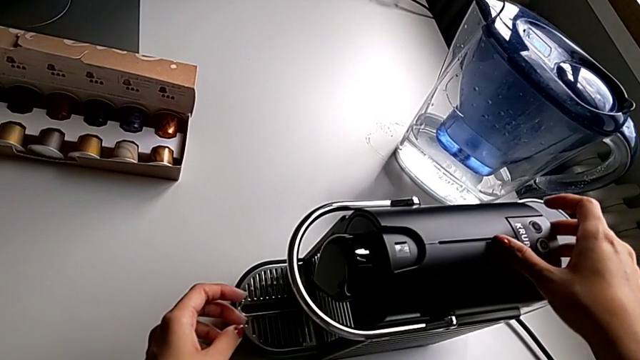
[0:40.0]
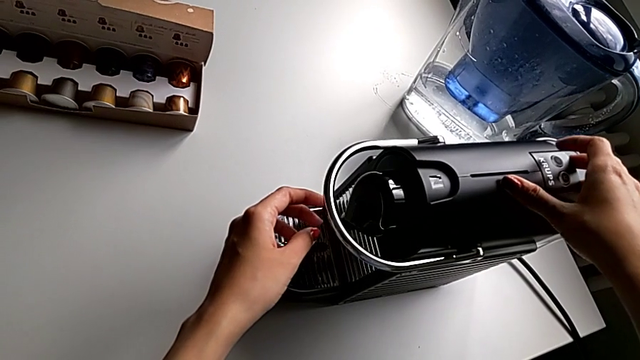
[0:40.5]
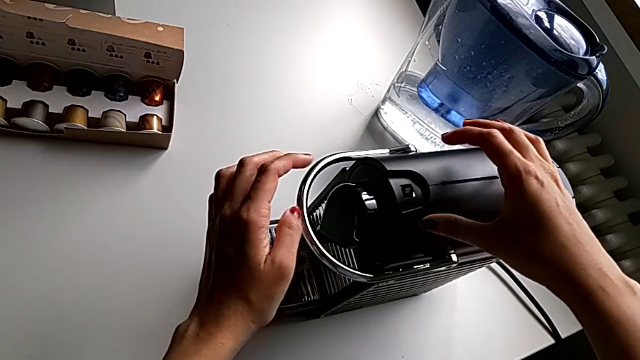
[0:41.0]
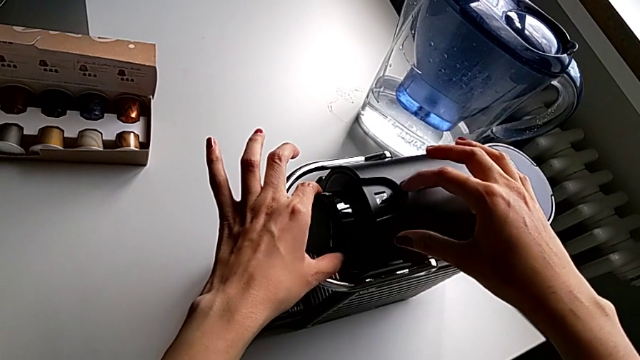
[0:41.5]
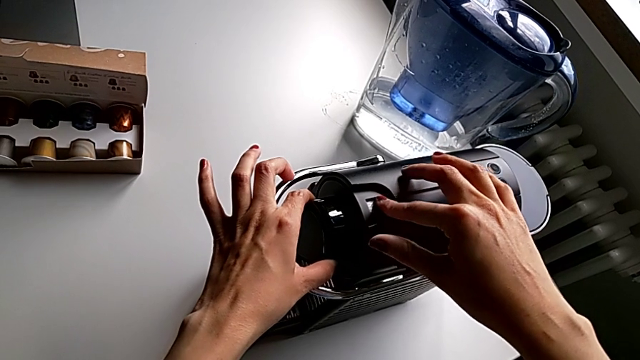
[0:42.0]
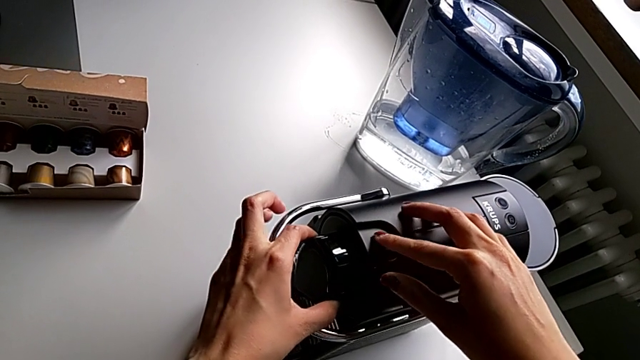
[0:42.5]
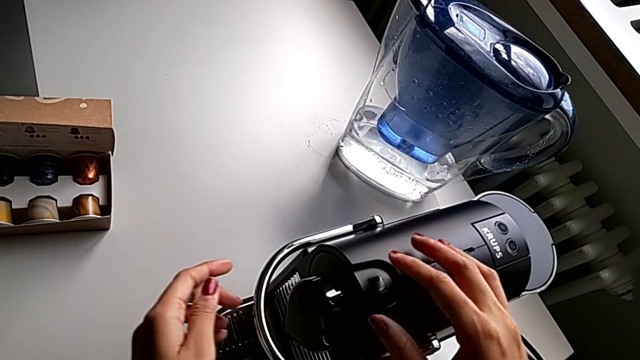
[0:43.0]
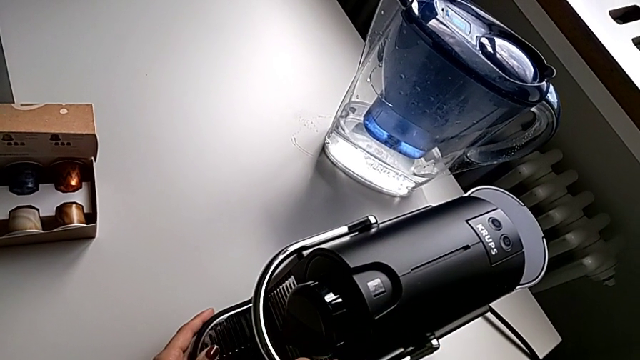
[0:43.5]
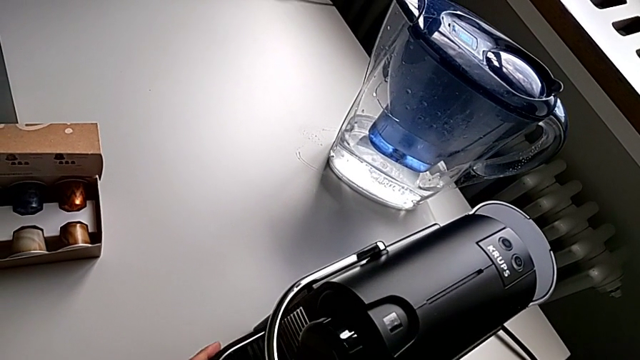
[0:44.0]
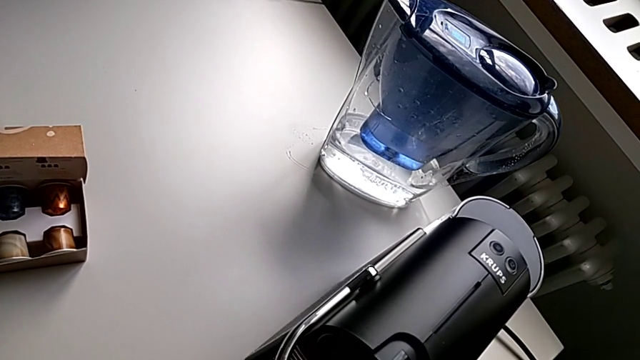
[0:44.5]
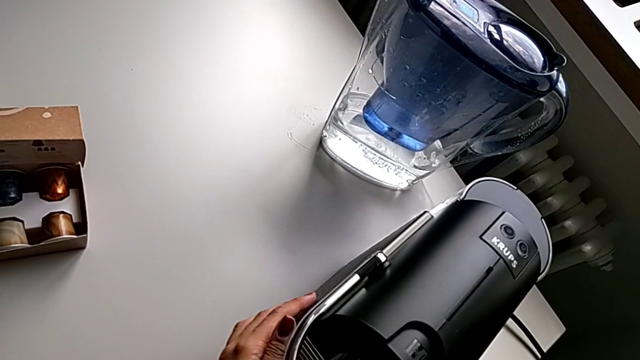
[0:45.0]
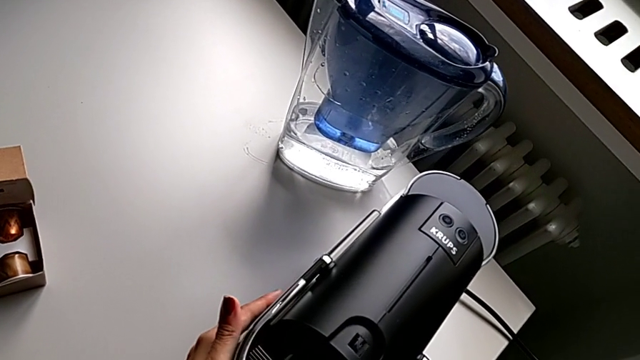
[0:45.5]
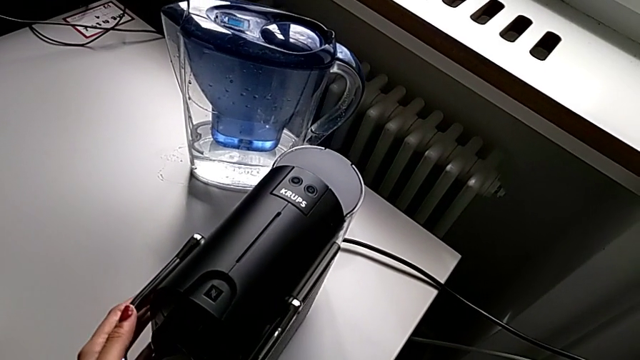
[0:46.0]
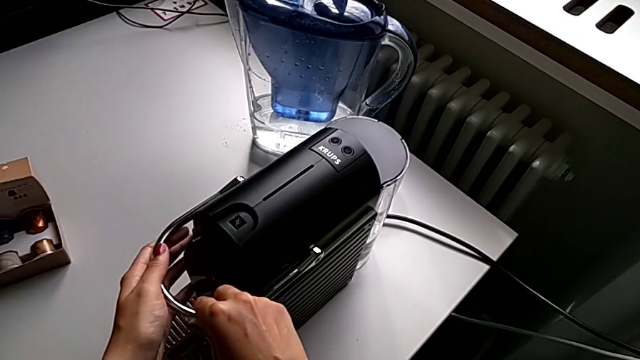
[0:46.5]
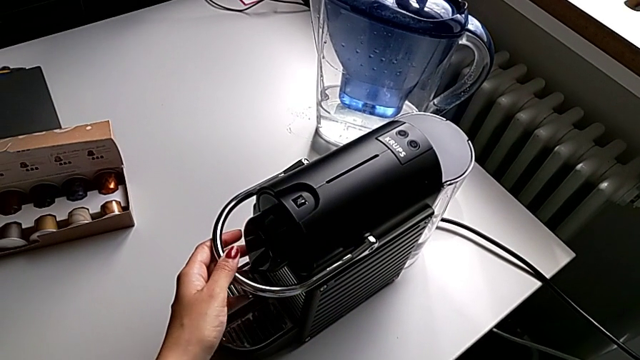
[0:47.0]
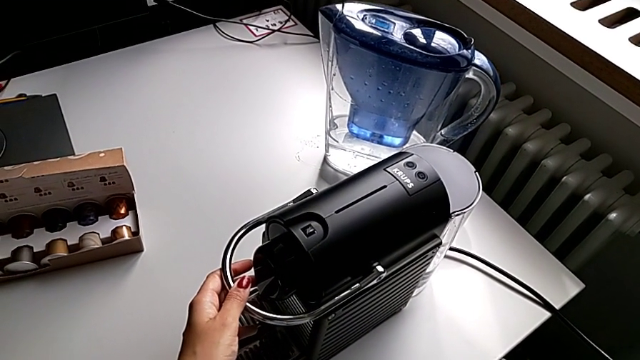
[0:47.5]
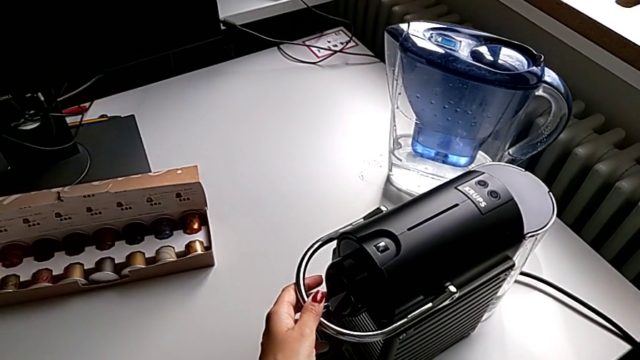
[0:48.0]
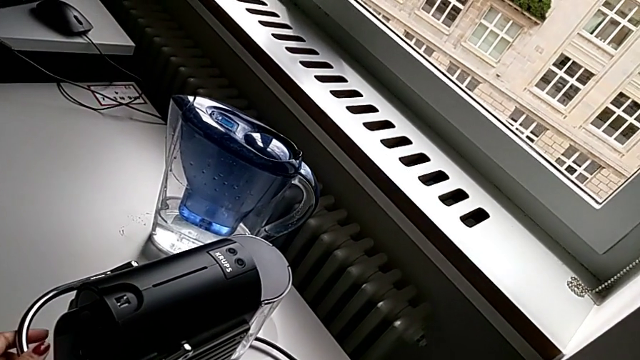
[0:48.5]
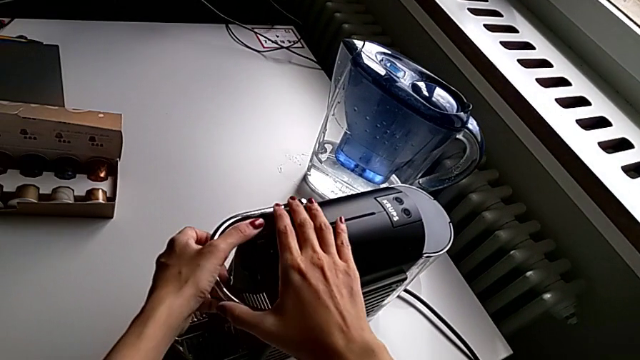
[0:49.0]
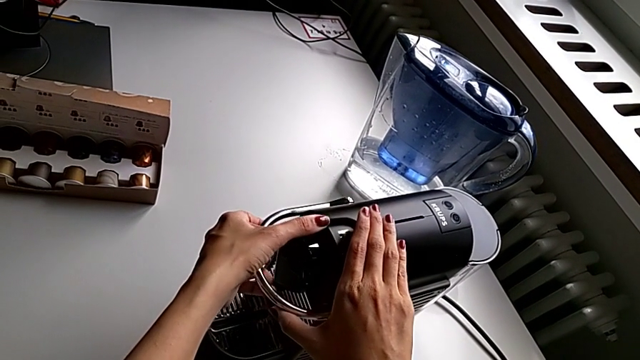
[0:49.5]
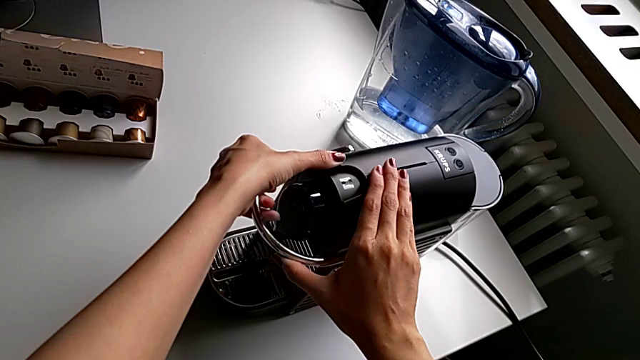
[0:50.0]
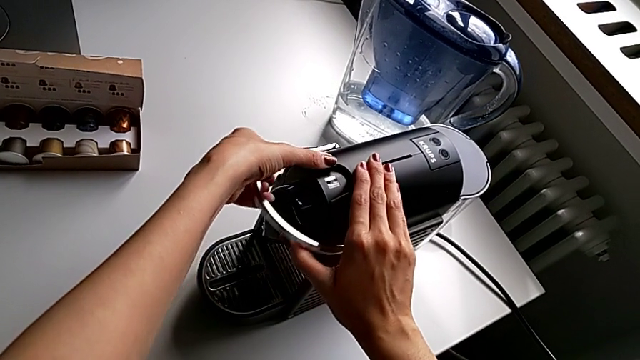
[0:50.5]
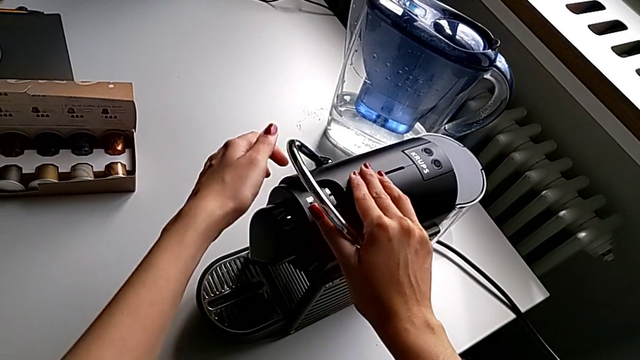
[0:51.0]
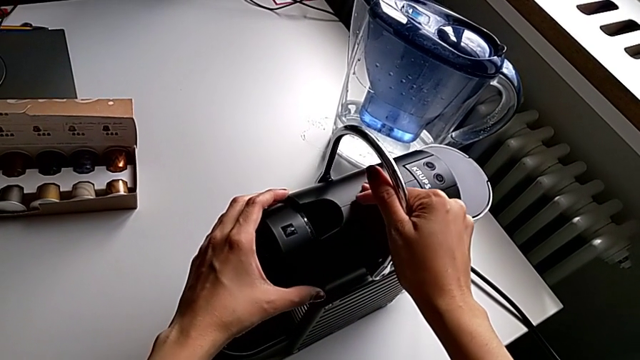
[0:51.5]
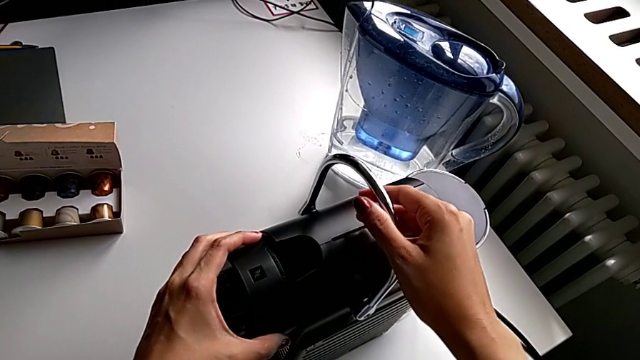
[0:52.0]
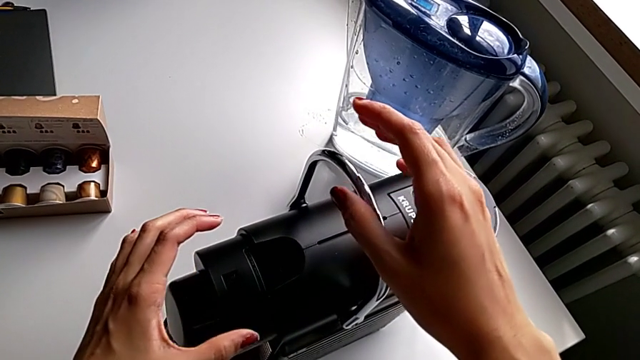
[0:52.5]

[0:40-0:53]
The camera wearer is making a cup of coffee. They inspect the capsule coffee machine, hold the lever and pull it.

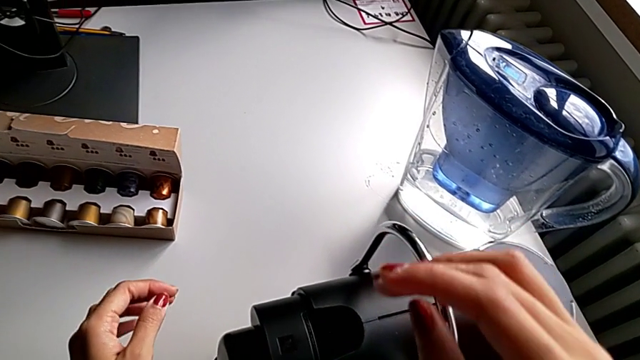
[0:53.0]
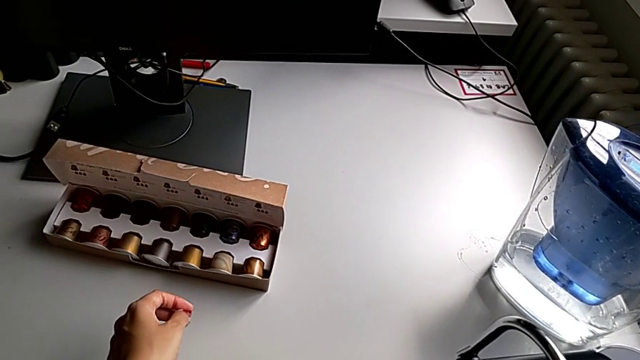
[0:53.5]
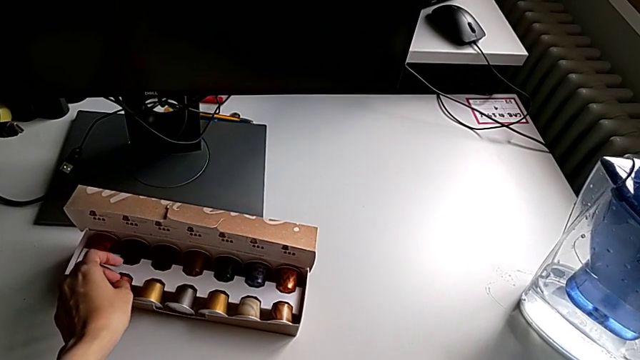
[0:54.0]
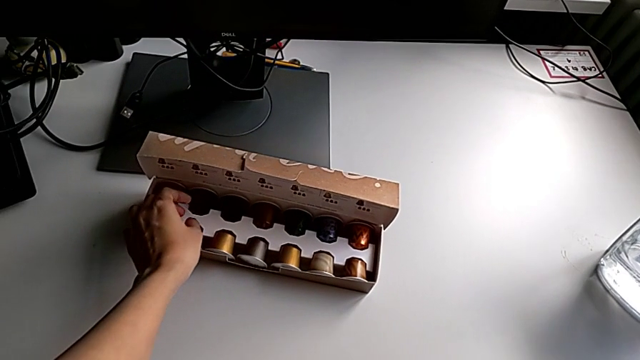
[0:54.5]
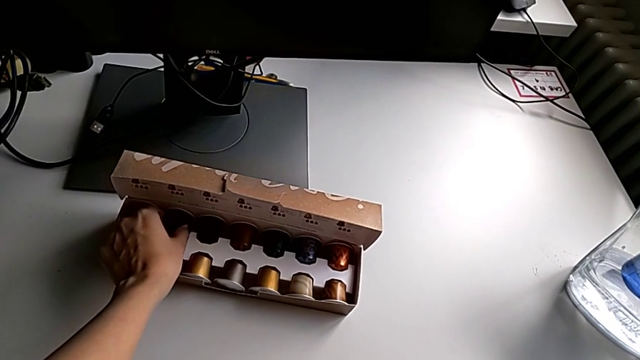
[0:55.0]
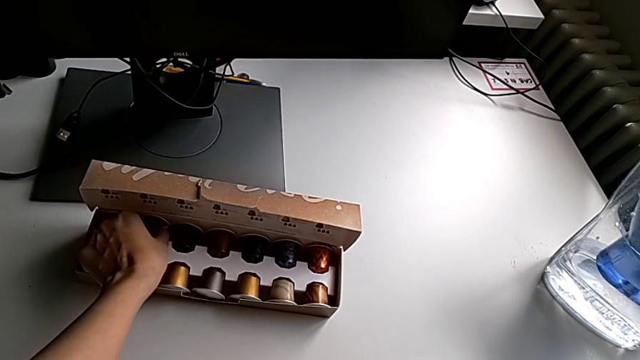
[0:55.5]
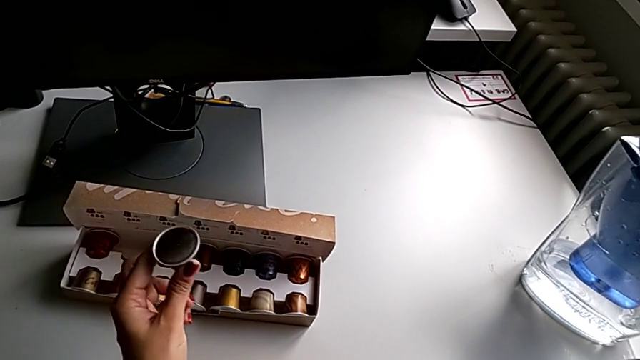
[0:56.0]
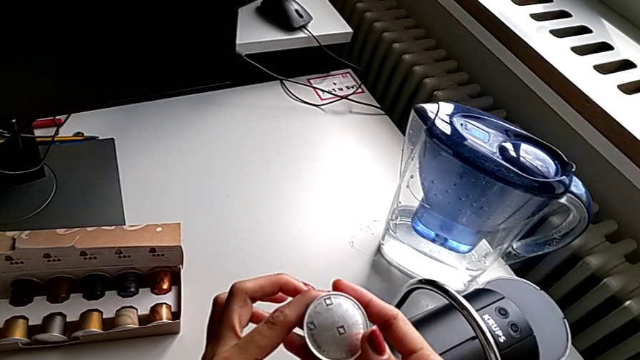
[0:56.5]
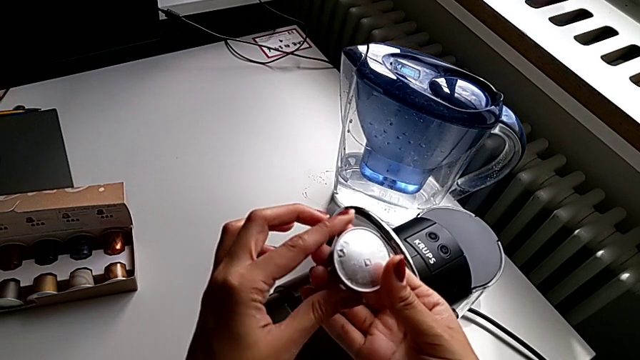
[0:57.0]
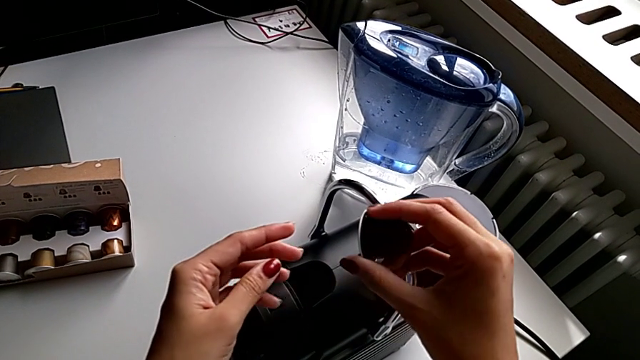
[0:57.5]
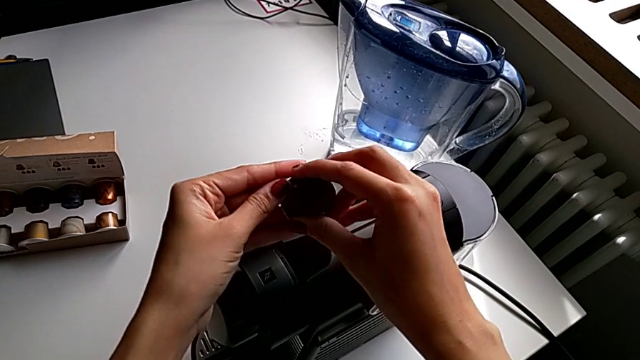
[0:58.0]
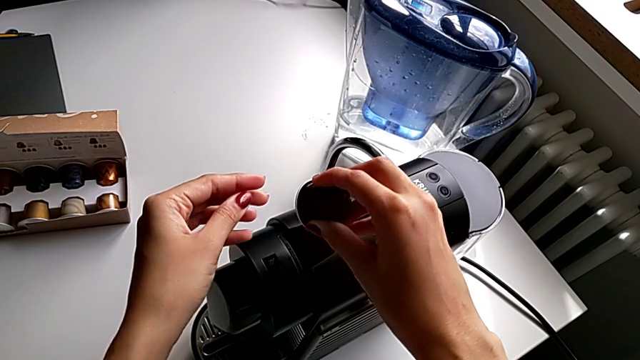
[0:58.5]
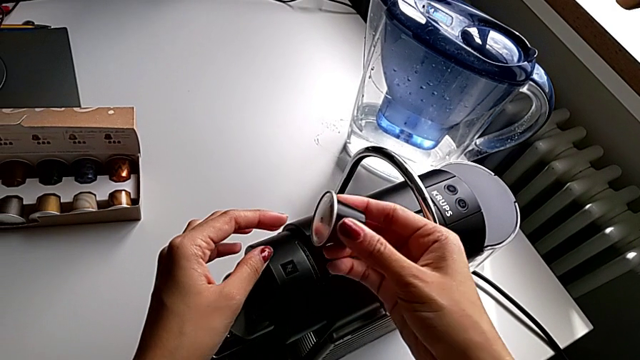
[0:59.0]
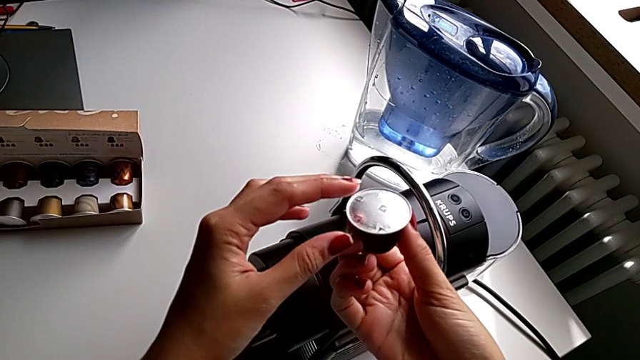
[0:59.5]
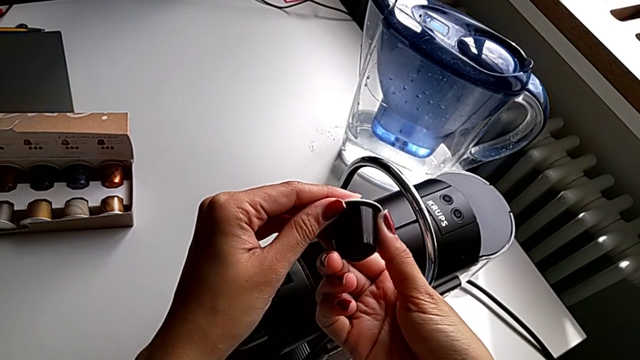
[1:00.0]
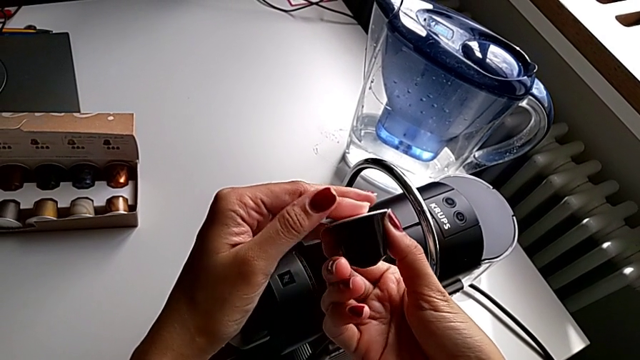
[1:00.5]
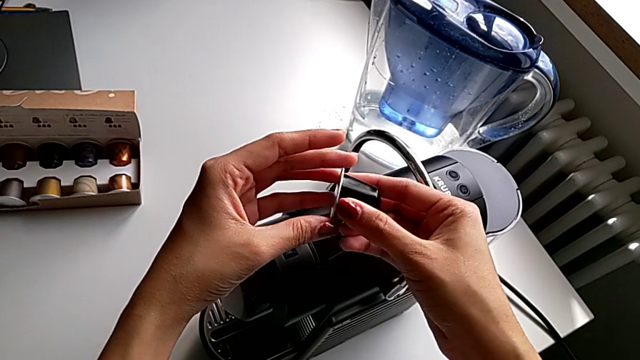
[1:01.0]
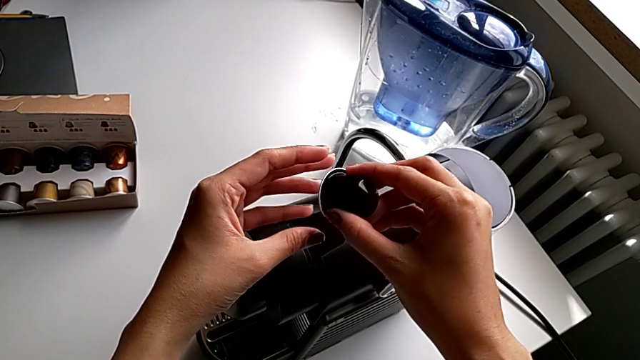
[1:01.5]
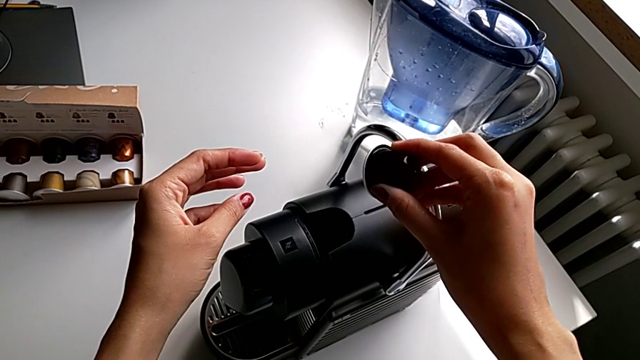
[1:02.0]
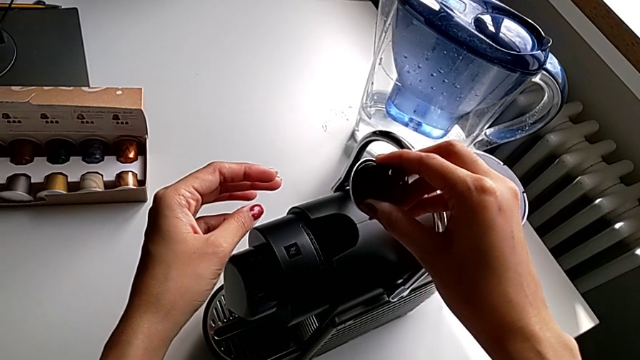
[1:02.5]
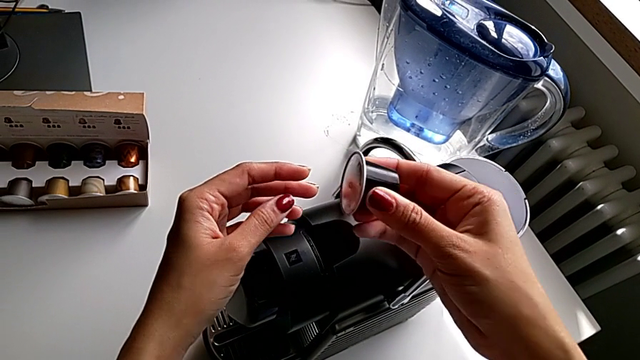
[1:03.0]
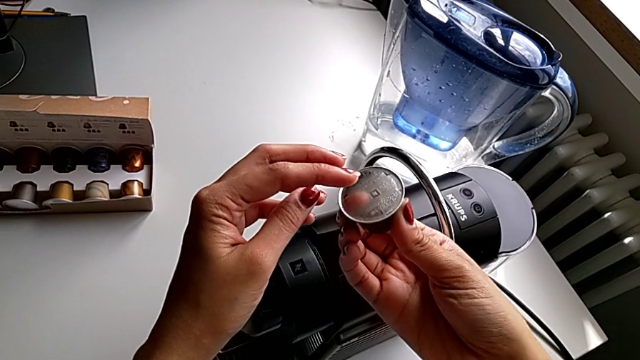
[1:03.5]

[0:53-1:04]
The camera wearer is making a cup of coffee. They grab the coffee capsule and begin to inspect it.
